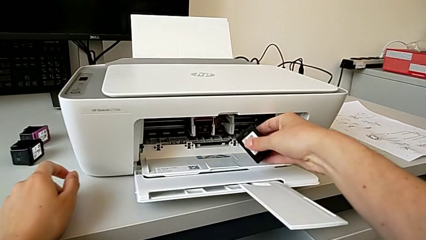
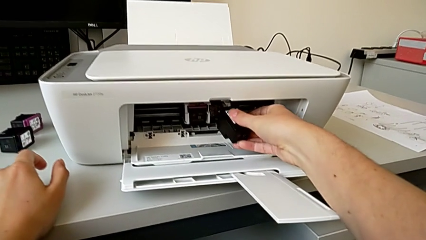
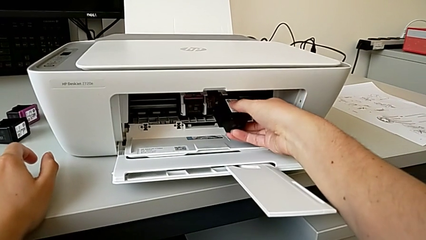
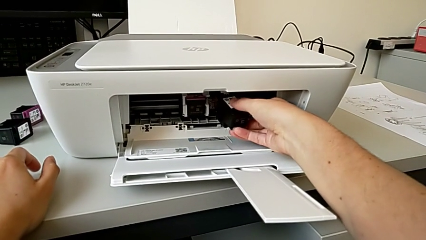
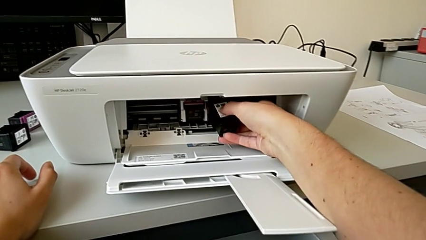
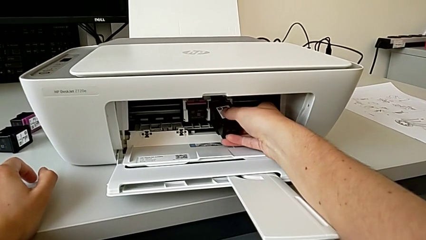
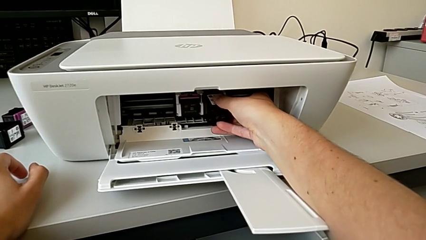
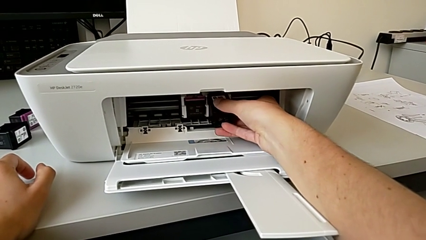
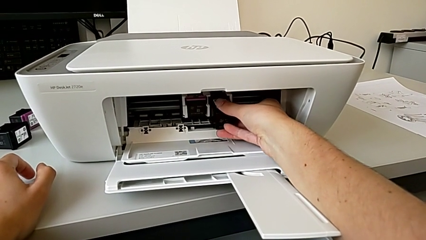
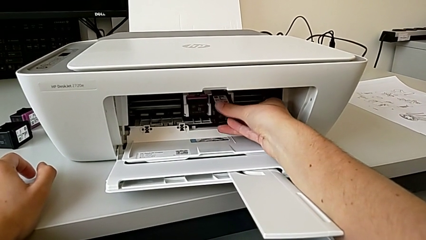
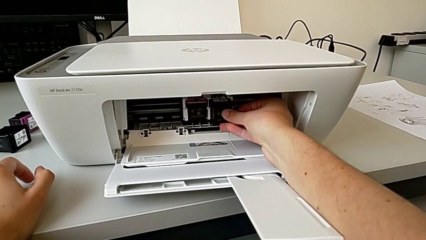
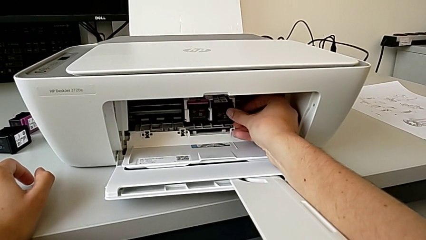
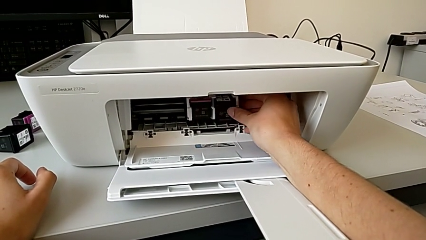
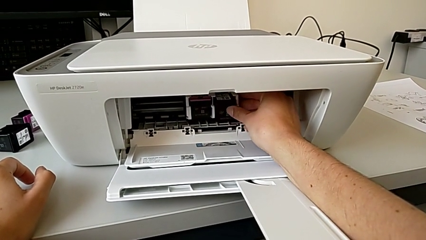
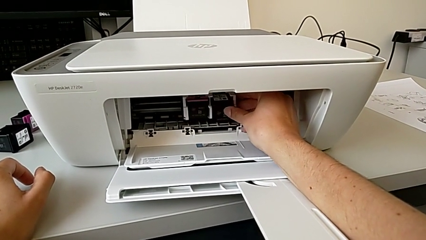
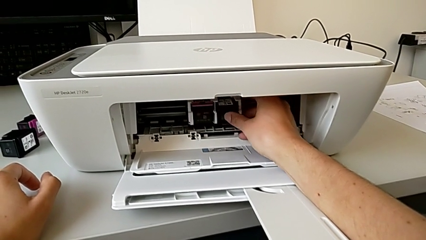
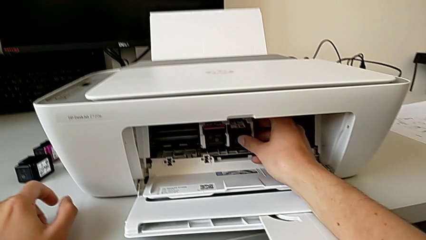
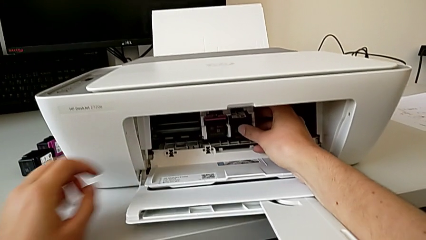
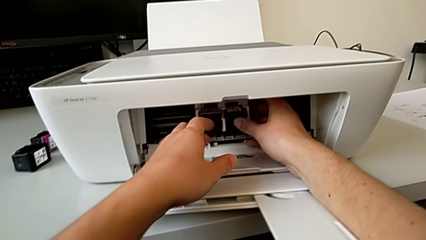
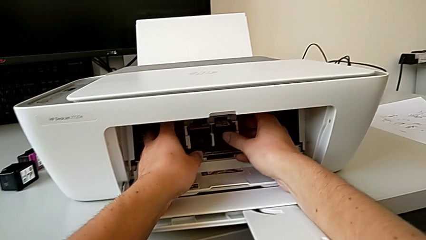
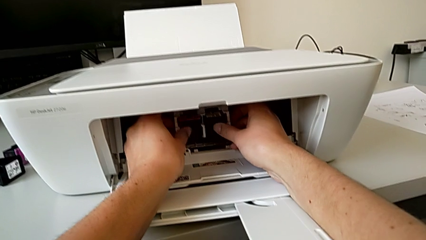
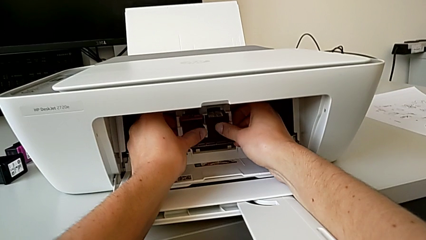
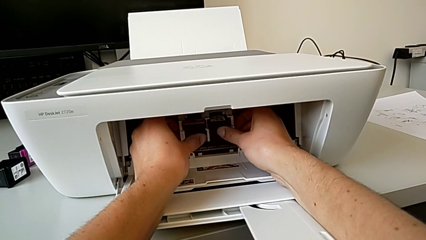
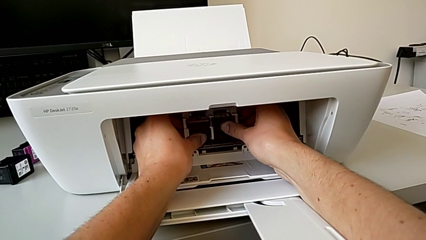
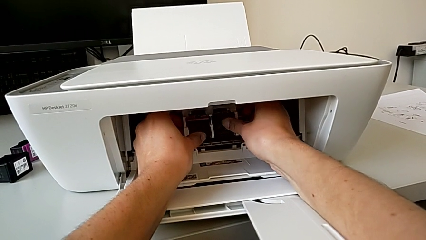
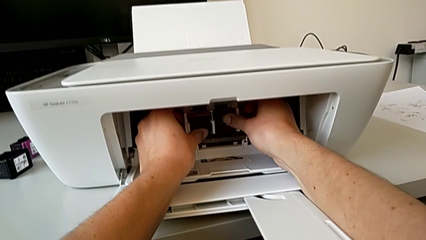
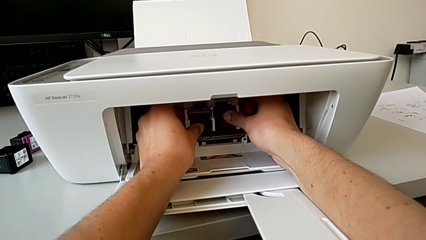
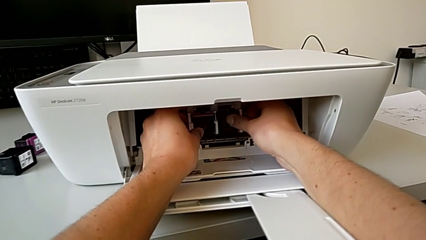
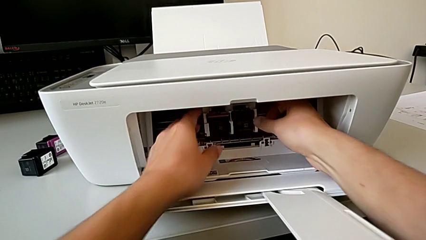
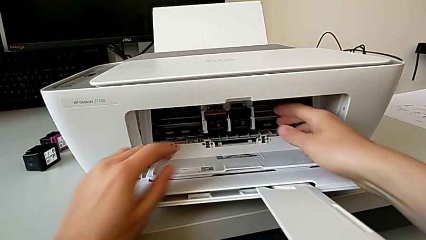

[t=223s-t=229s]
The camera wearer is changing the cartridge gate. They assemble the new ink cartridge and push it.

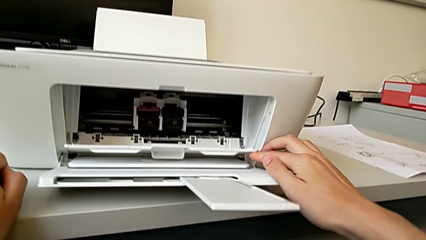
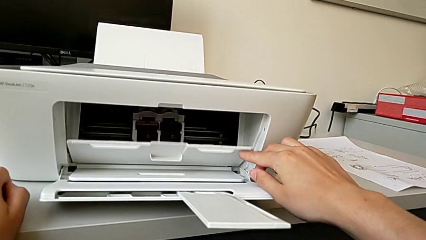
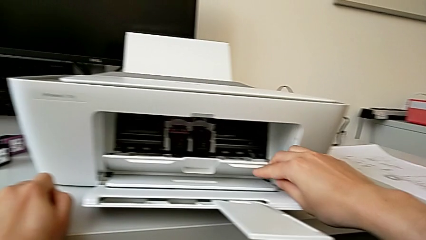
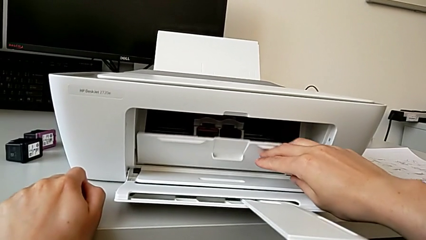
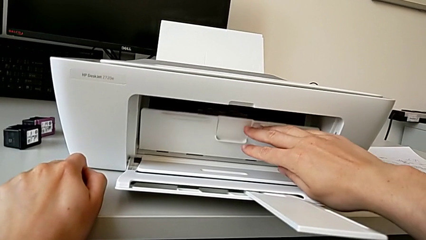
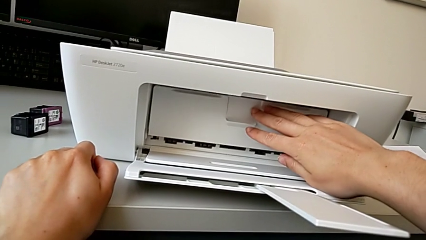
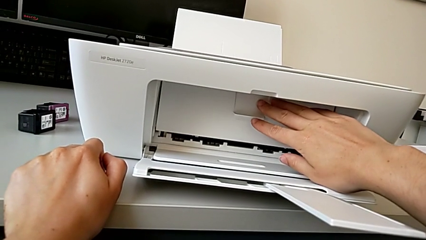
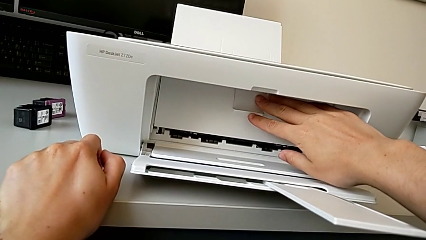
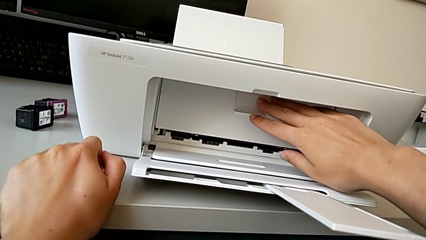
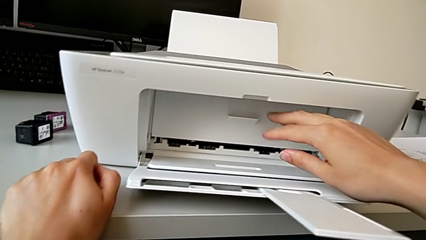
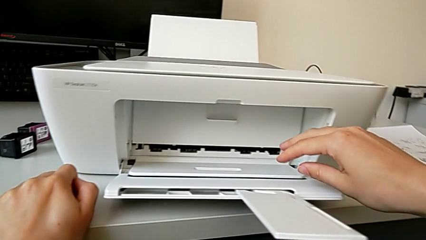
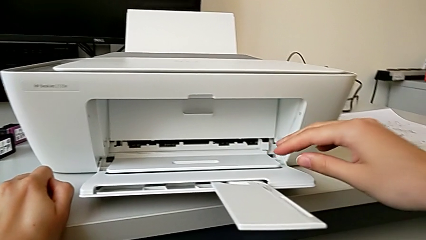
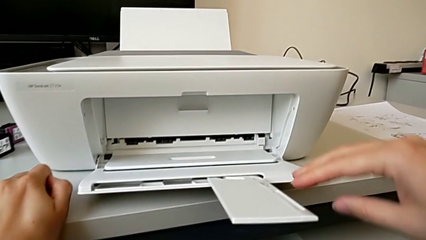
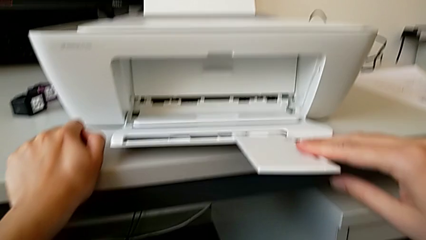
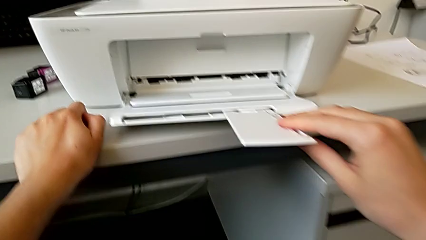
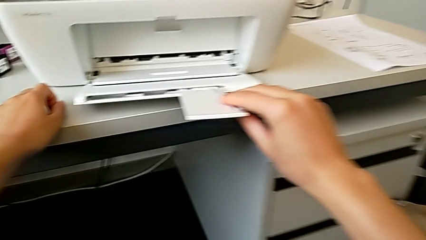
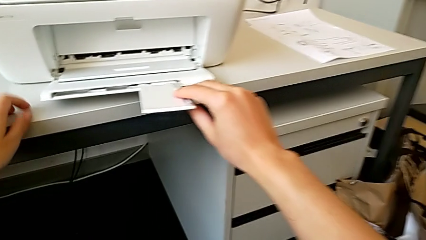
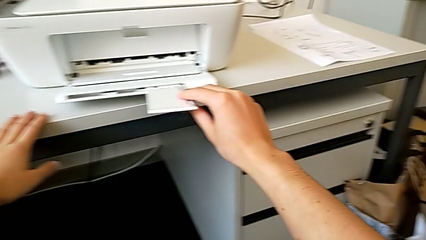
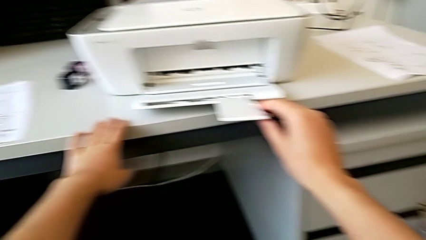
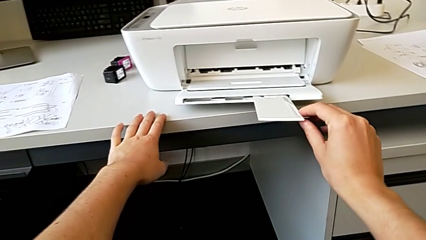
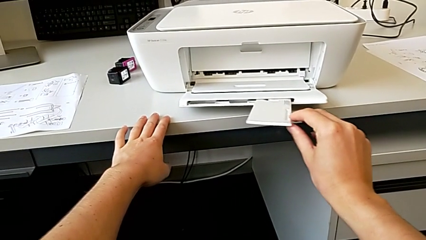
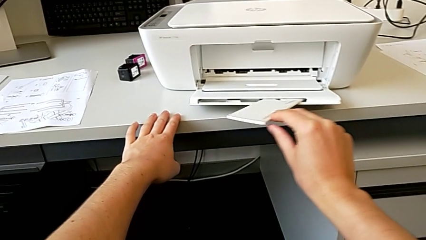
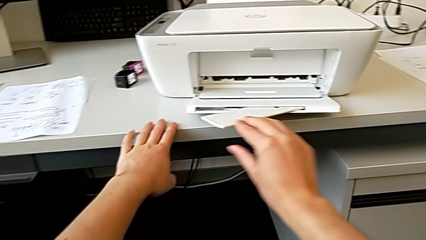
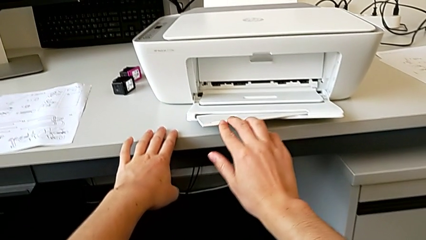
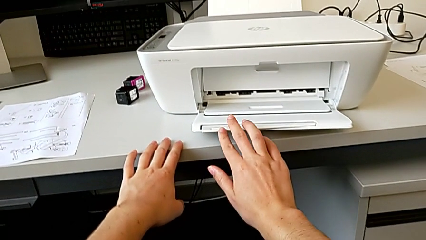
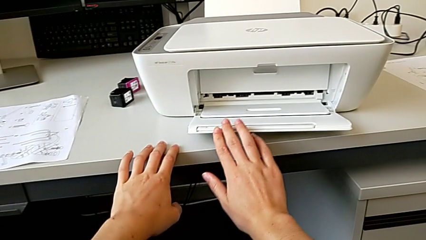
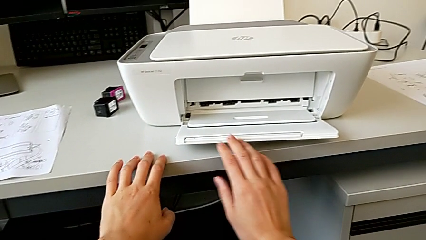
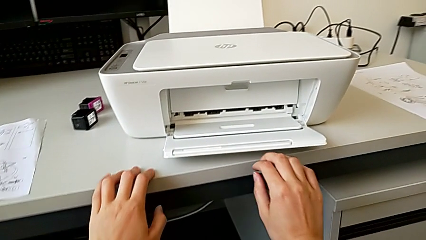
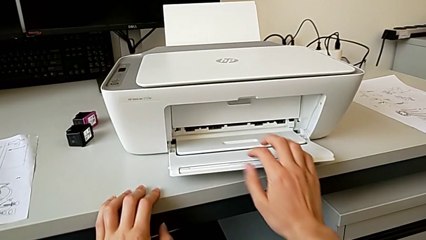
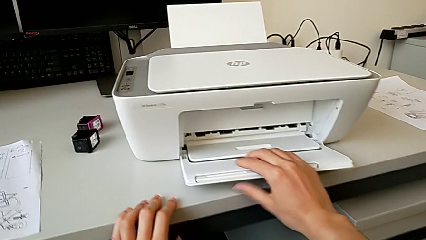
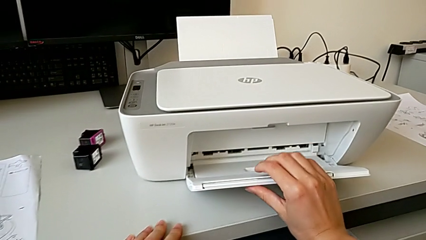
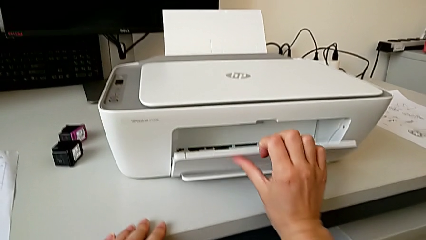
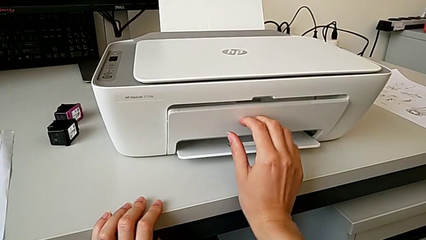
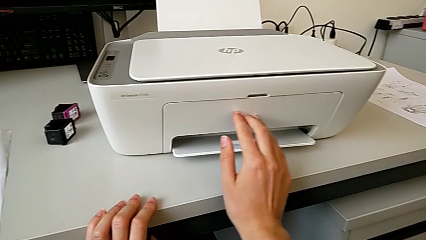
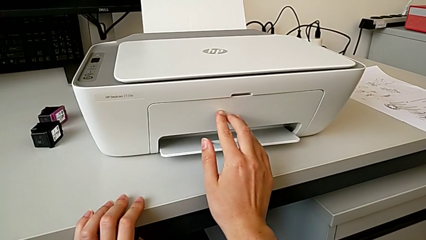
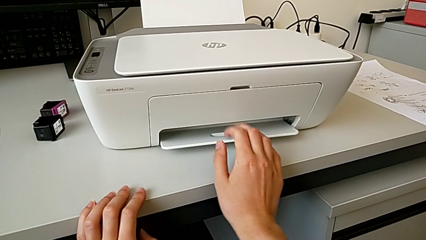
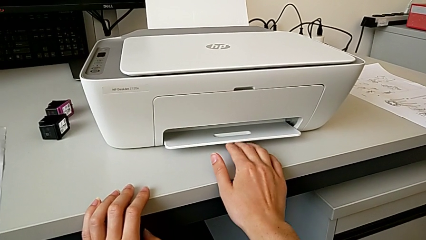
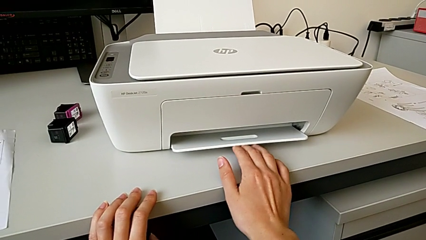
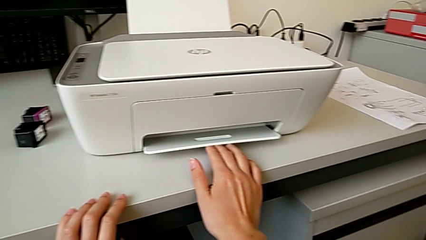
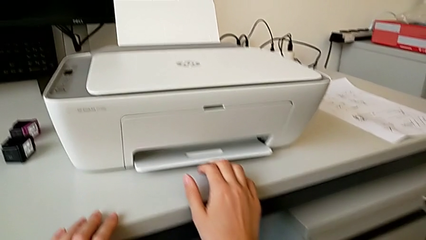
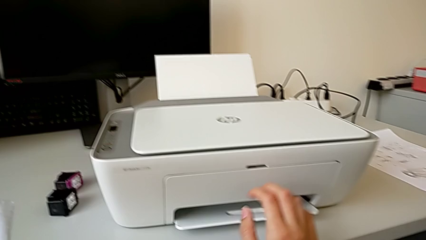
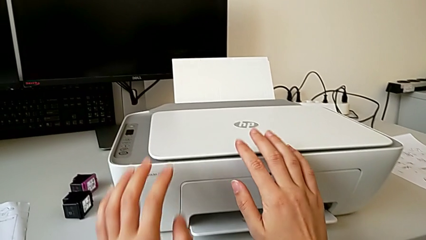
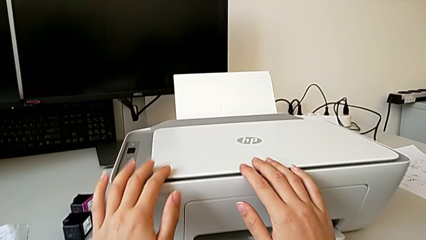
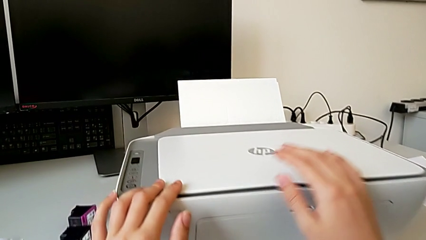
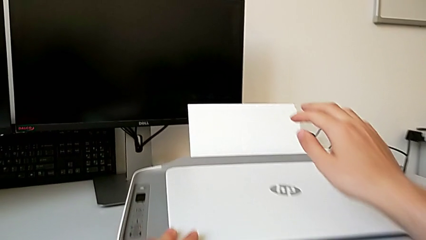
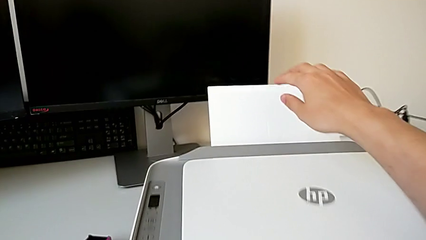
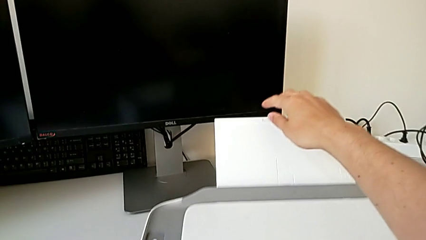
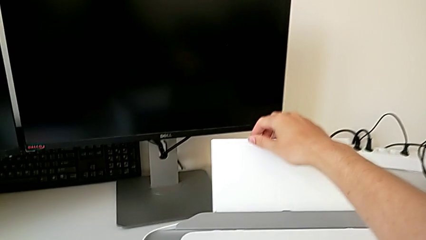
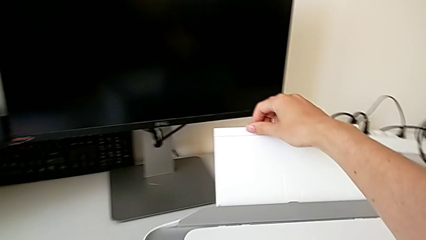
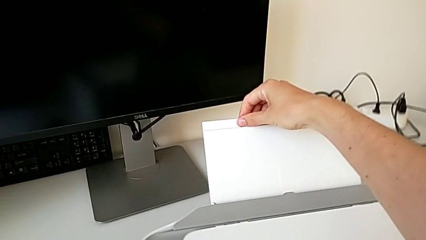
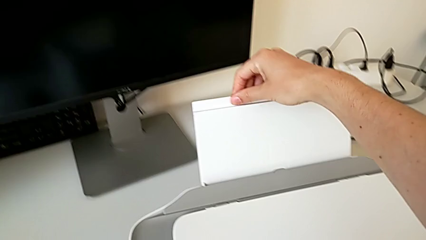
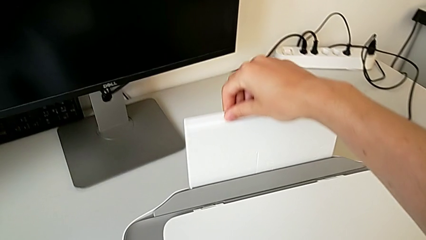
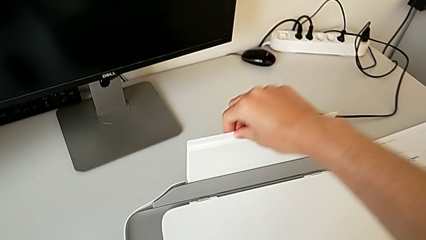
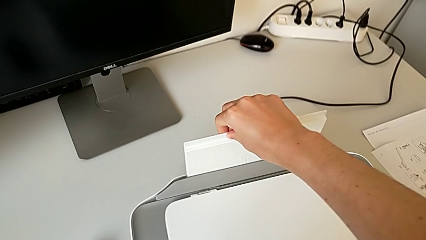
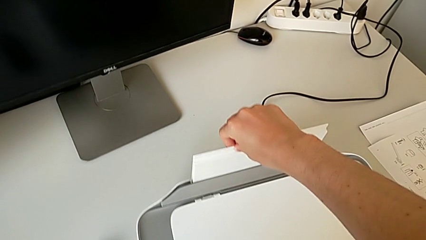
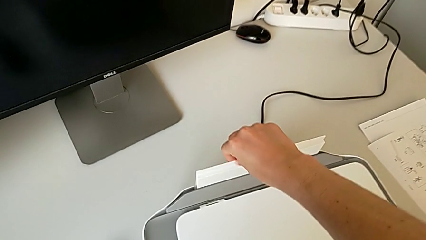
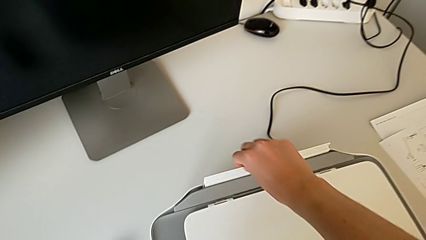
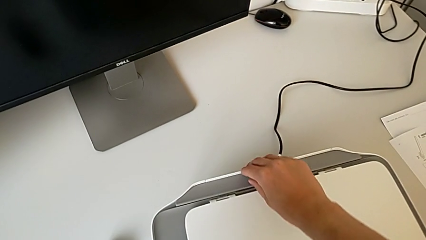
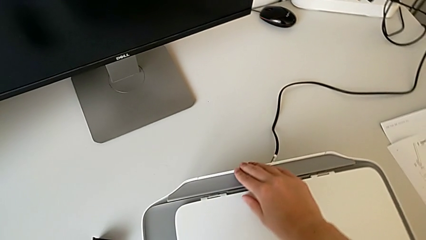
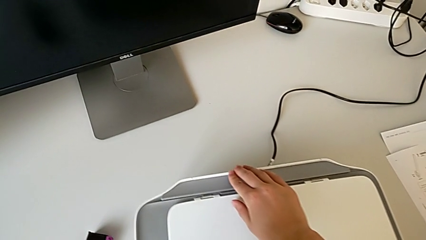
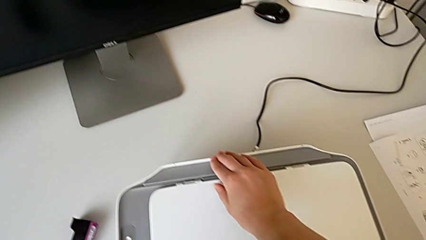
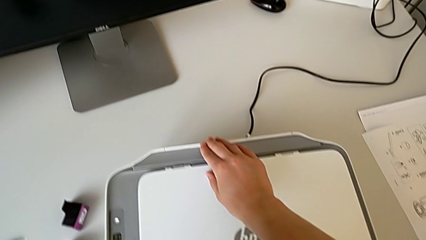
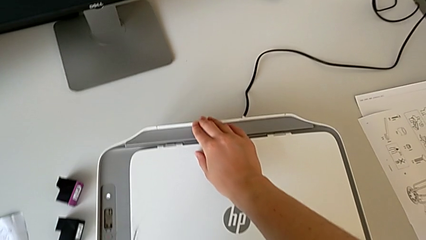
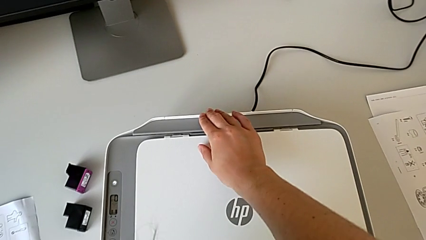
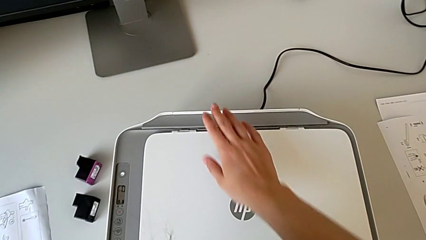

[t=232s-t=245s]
The camera wearer closes the printer. They close the cartridge gate, close the extending paper tray, close the copy gate, touch the printer and close the paper tray.
